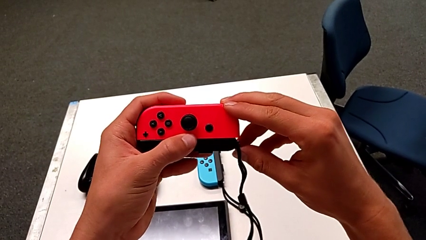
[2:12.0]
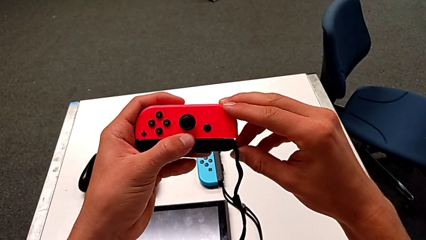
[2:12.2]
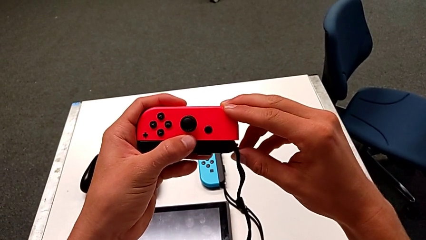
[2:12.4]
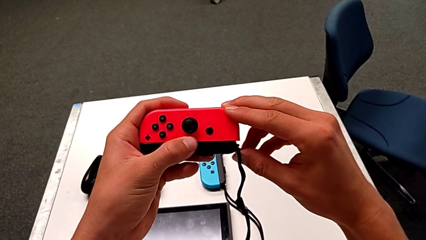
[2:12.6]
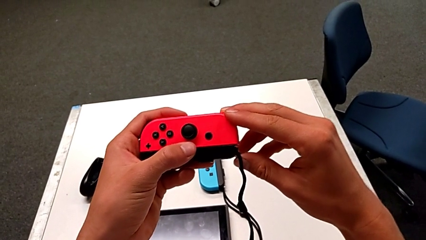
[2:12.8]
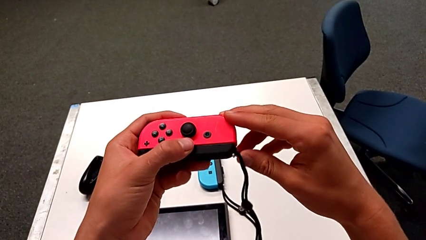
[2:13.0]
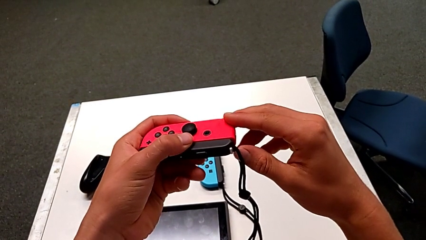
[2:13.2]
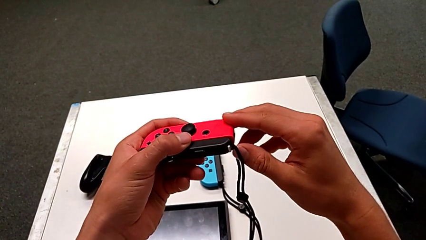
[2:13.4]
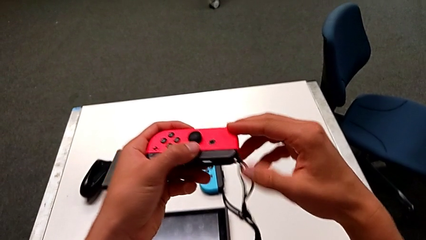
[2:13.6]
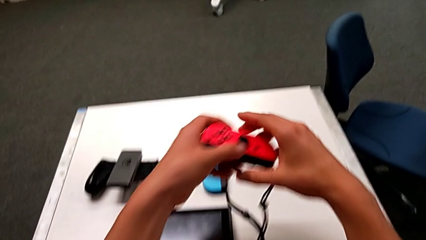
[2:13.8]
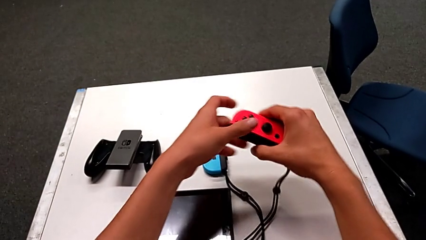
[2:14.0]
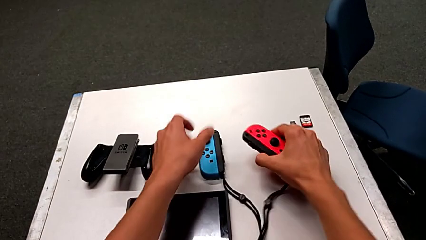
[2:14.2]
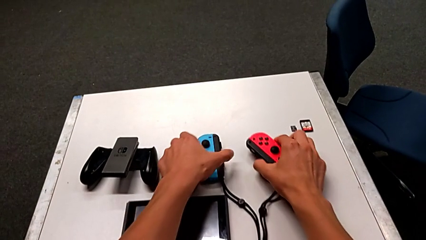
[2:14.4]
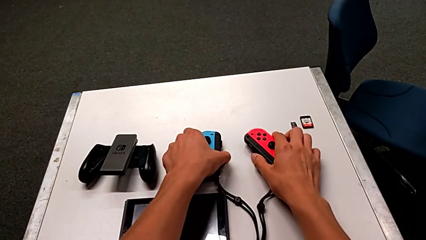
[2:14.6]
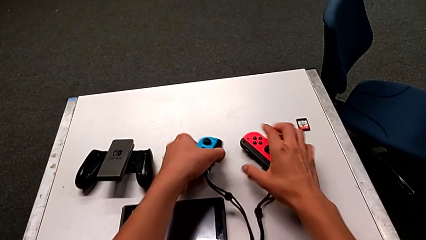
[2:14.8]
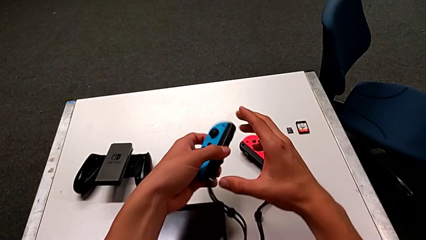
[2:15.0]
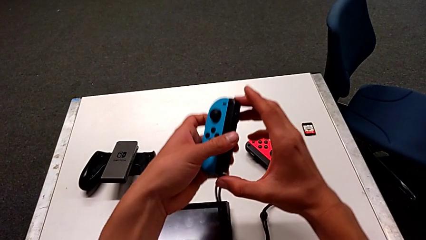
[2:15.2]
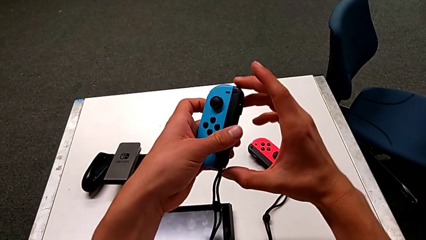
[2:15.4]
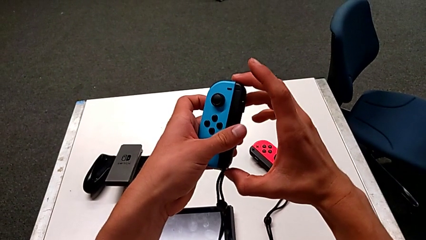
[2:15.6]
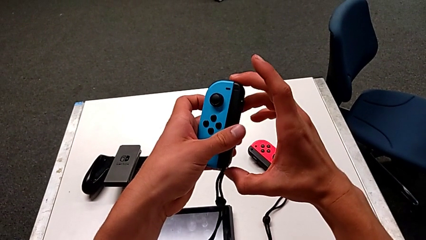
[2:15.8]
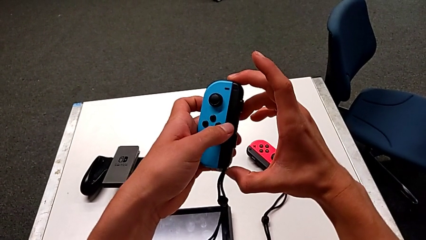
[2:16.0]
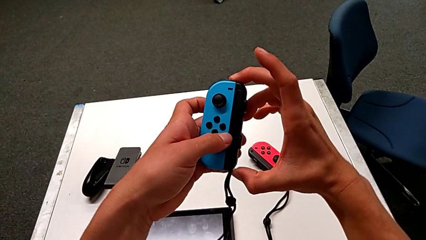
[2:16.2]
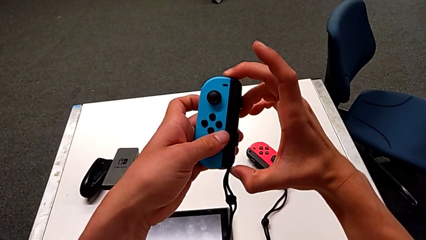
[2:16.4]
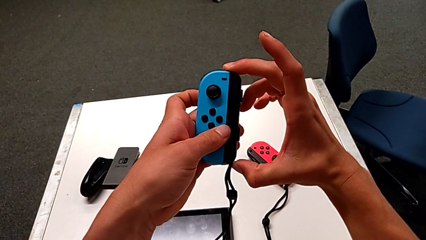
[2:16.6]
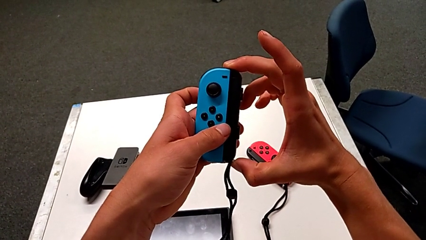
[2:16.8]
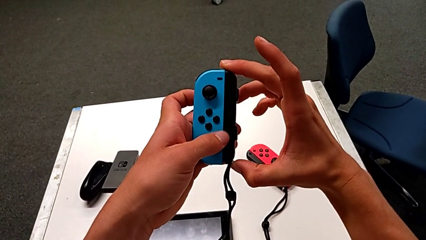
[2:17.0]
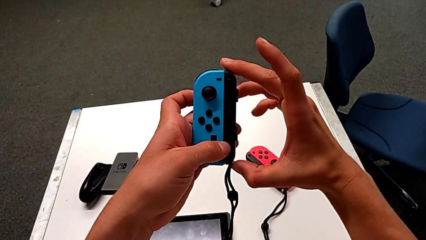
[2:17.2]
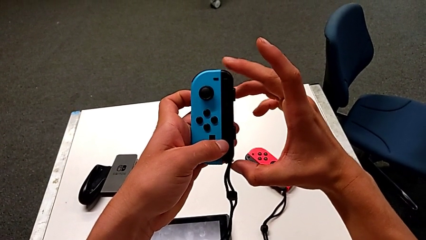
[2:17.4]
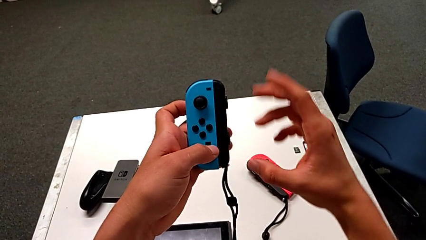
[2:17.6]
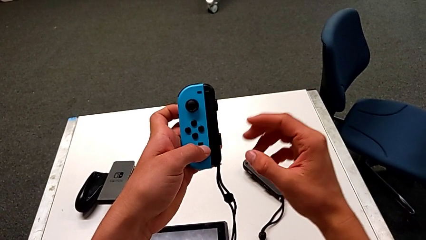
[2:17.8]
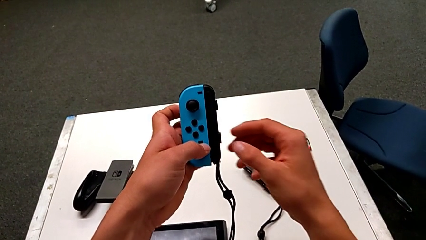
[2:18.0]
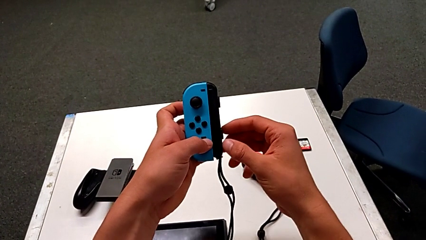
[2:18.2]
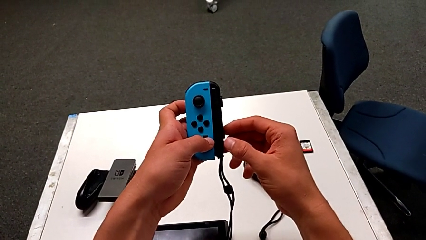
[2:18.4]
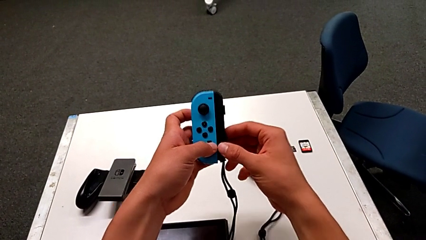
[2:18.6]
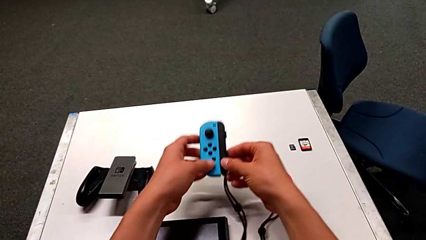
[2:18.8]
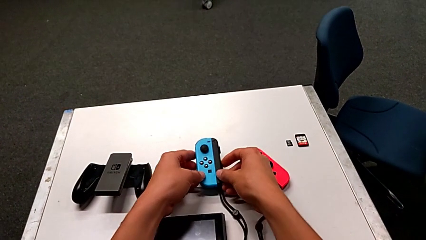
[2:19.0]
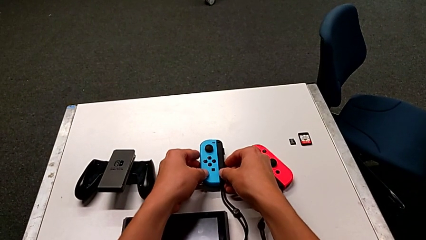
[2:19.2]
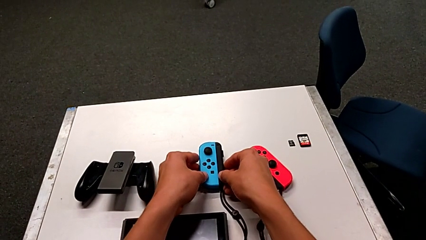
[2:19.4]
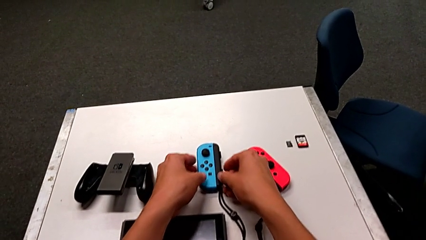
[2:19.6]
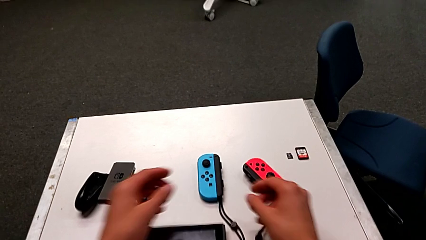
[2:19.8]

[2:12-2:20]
The camera wearer is exchanging the Joy-Con controller to the individual handheld grip. They press the Joy-Con strap lock, place the red Joy-Con controller, grab the blue Joy-Con controller, press the Joy-Con strap lock and place the blue Joy-Con controller.

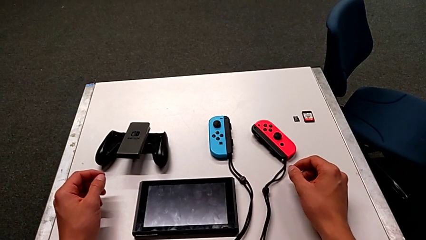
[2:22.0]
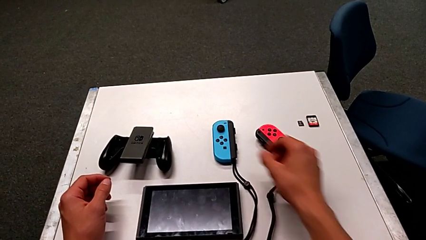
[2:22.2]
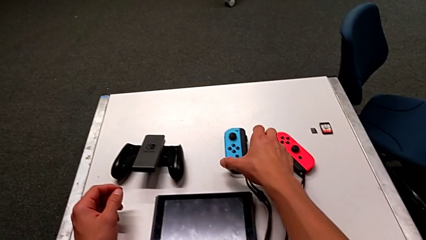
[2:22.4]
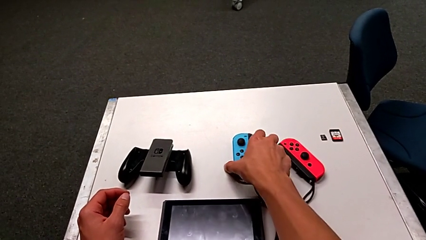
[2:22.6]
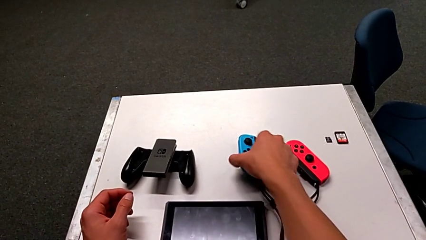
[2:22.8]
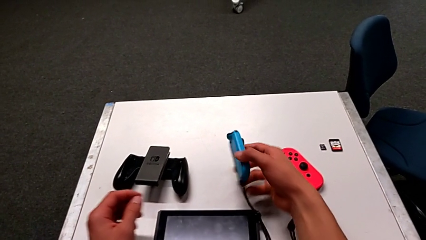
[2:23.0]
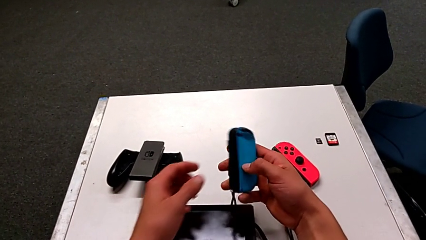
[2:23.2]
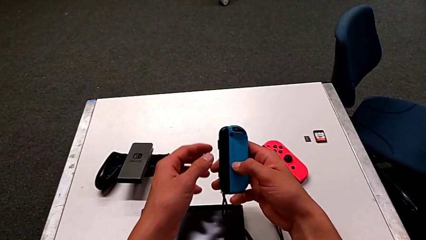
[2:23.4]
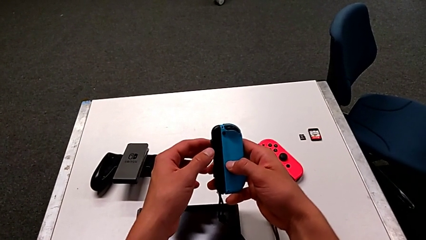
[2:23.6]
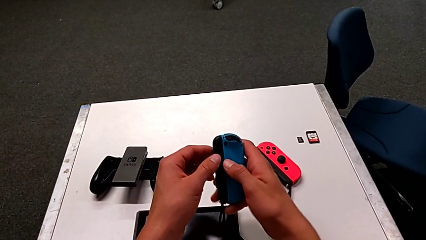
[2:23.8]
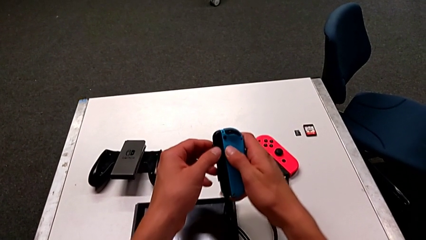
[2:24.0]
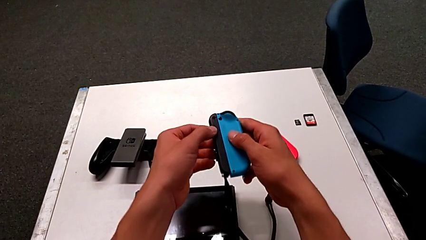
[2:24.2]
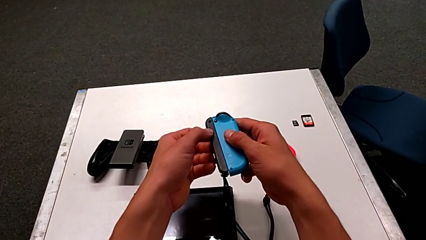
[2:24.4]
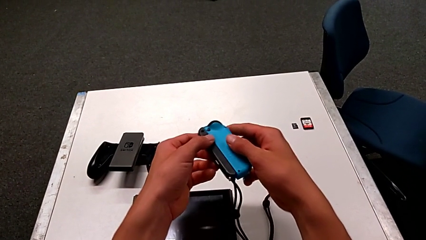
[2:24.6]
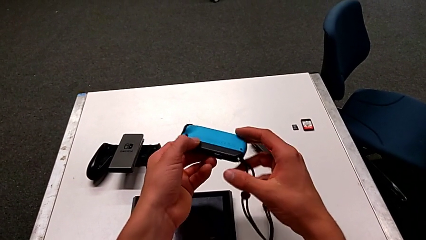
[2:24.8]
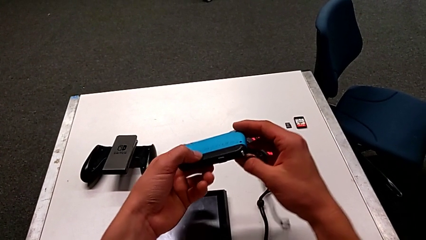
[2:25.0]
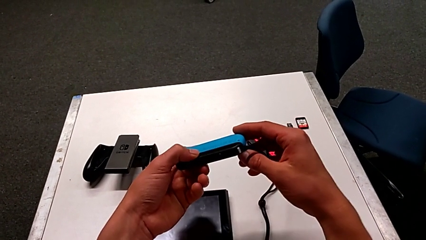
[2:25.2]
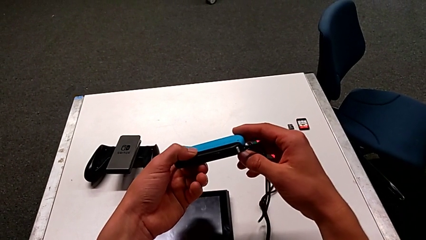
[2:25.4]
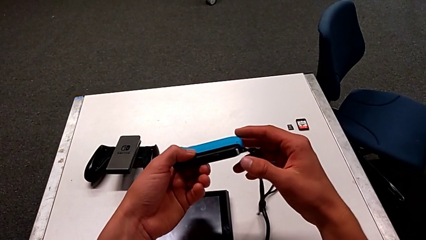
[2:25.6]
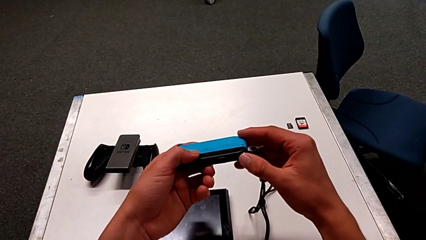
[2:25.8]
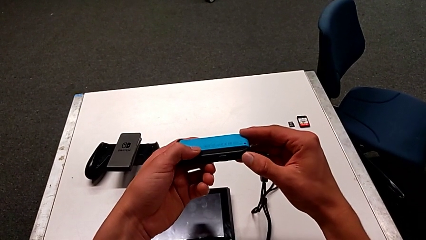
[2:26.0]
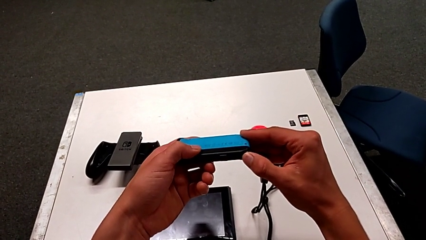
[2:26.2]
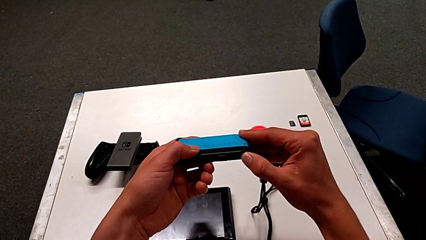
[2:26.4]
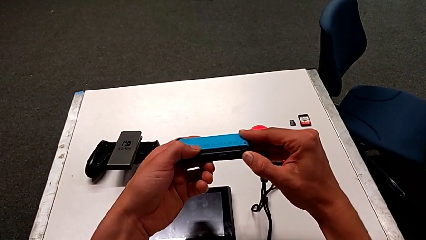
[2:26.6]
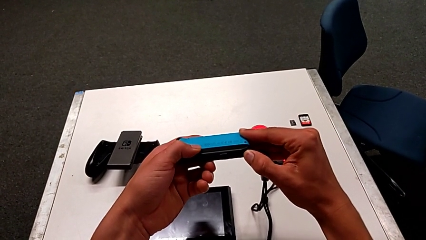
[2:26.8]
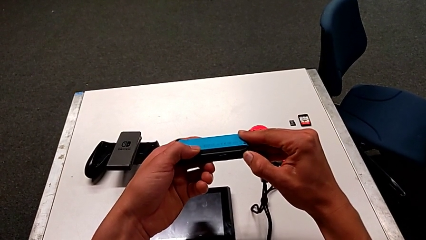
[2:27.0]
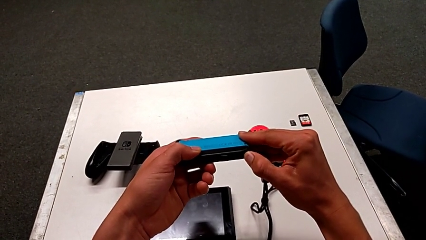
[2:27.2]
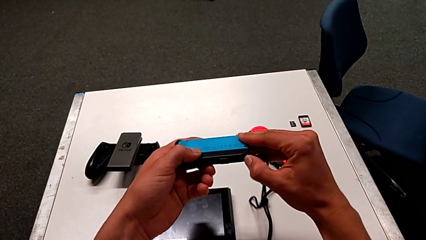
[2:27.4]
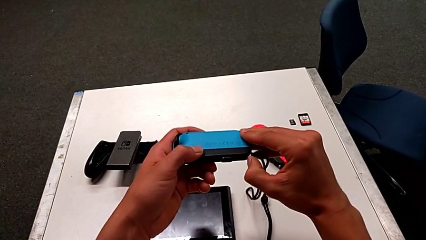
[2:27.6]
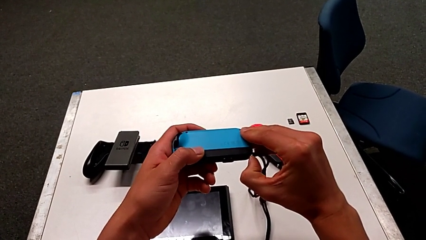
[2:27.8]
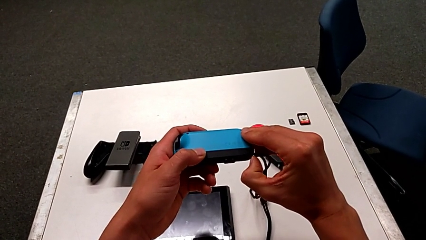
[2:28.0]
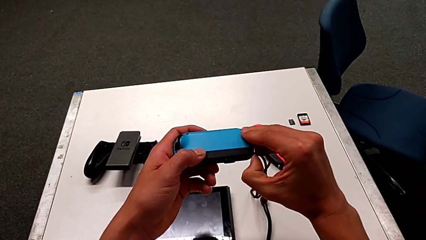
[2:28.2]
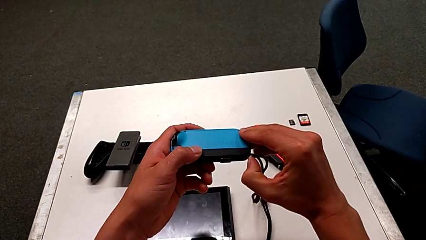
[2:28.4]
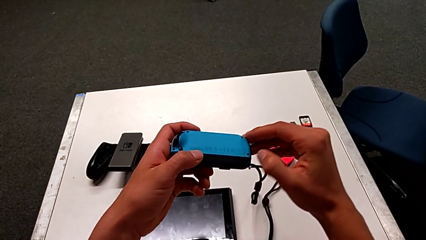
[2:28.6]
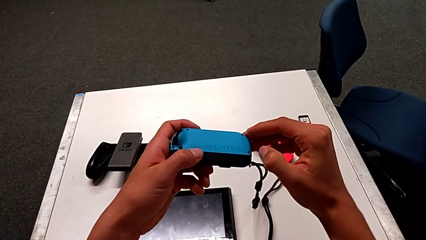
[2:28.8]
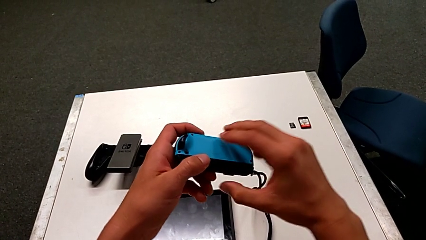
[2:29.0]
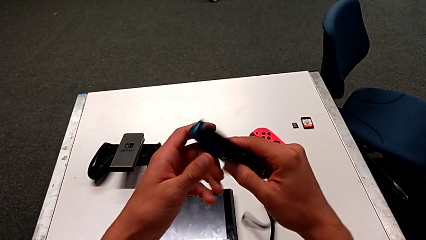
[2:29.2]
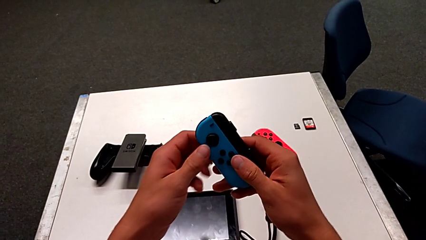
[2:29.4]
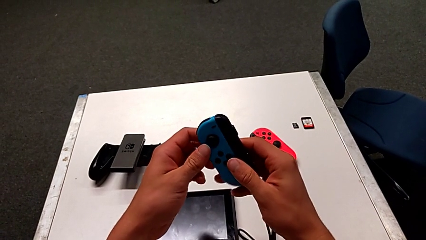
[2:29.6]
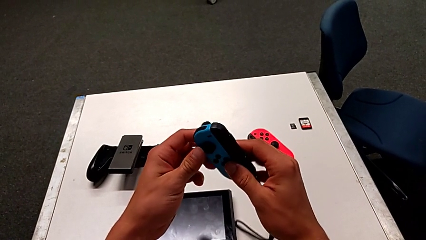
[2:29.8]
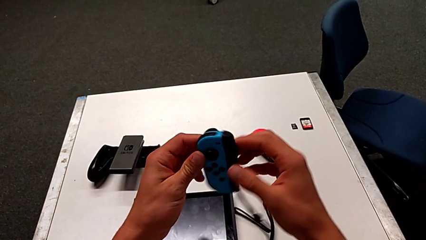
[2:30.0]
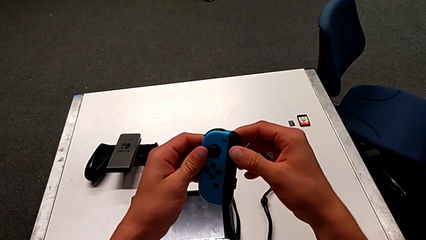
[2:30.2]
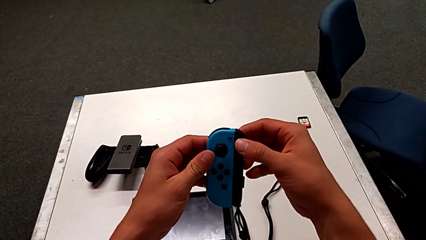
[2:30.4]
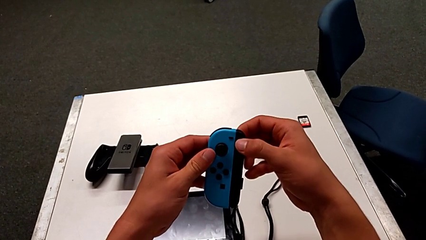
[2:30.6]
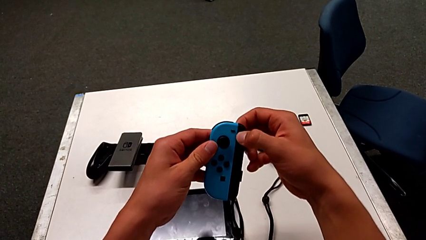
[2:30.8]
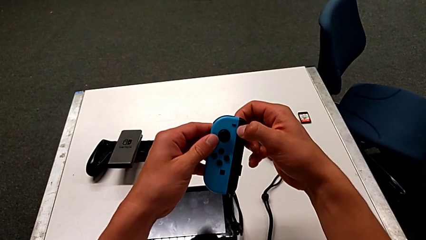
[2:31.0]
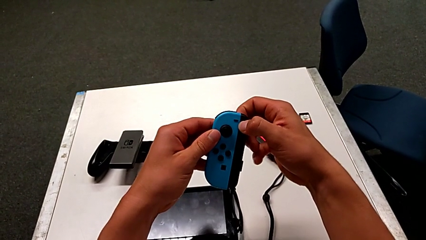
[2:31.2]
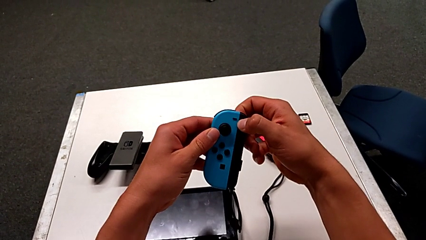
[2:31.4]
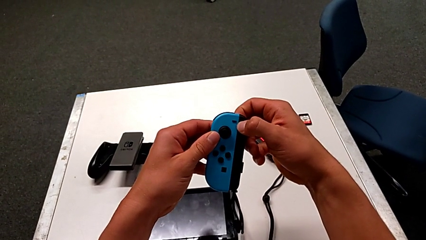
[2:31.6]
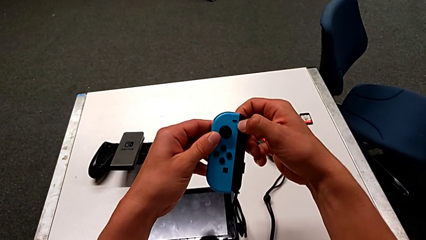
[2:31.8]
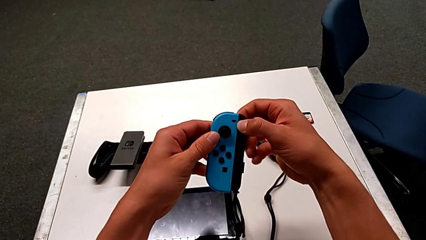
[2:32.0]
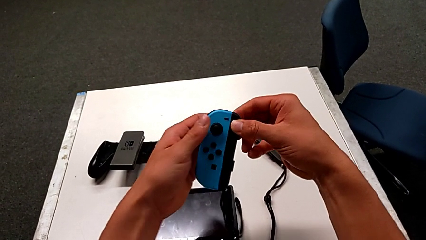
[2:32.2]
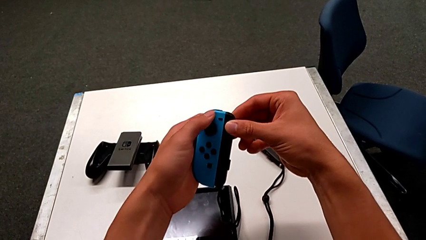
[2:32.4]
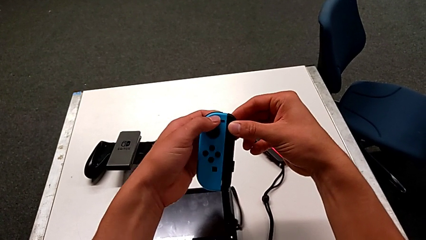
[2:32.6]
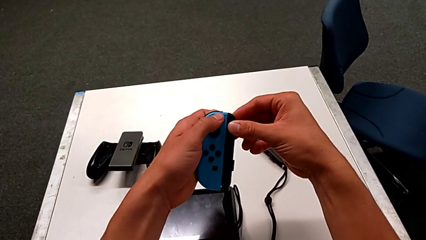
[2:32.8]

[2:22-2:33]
The camera wearer is inserting the Joy-Con controller into the Nintendo Switch. They grab the blue Joy-Con controller, flip it, press the Joy-Con strap lock three times and slide the Joy-Con strap.
